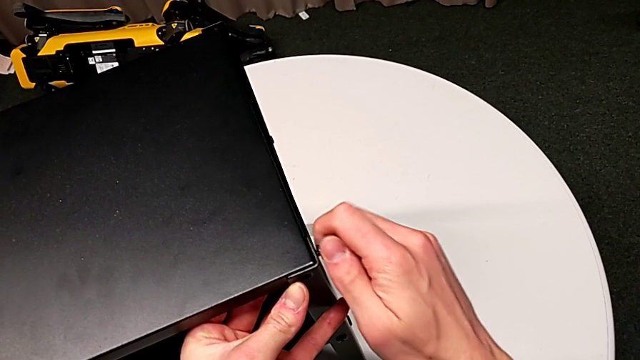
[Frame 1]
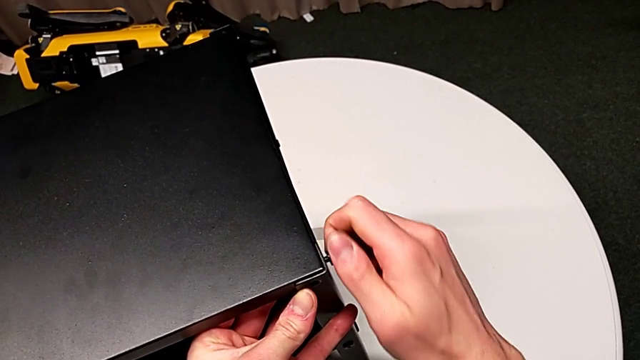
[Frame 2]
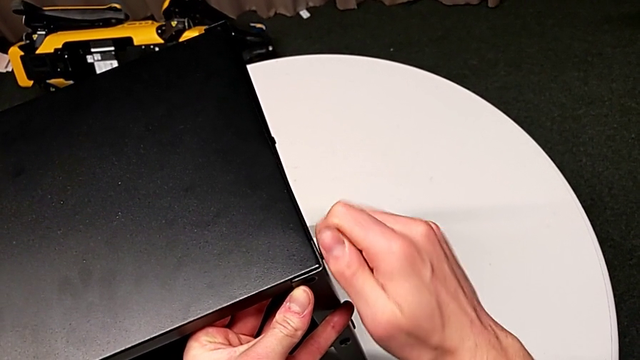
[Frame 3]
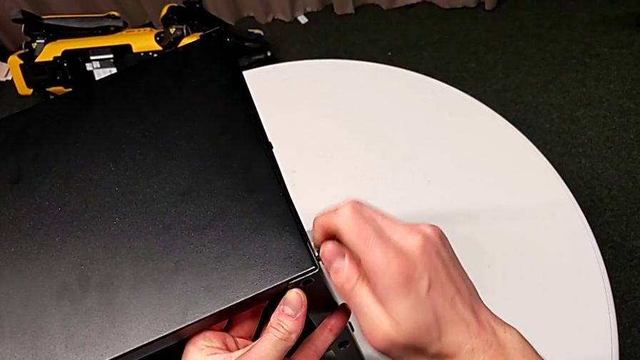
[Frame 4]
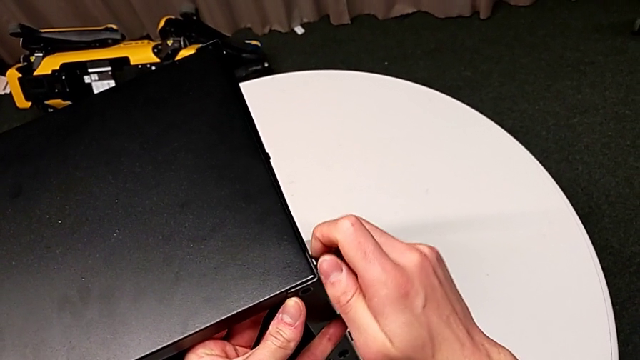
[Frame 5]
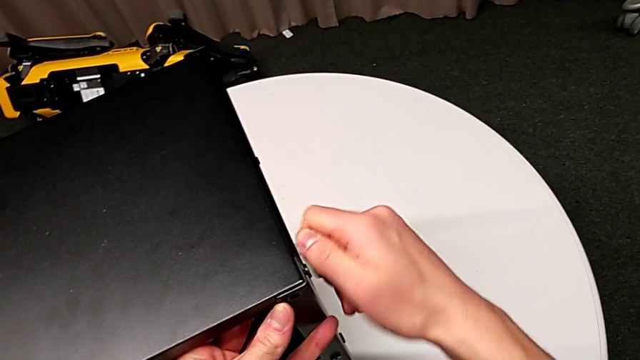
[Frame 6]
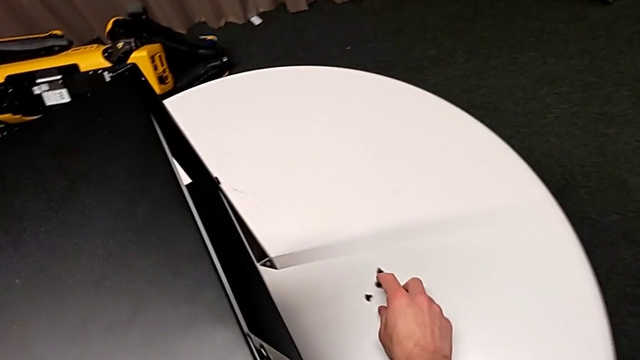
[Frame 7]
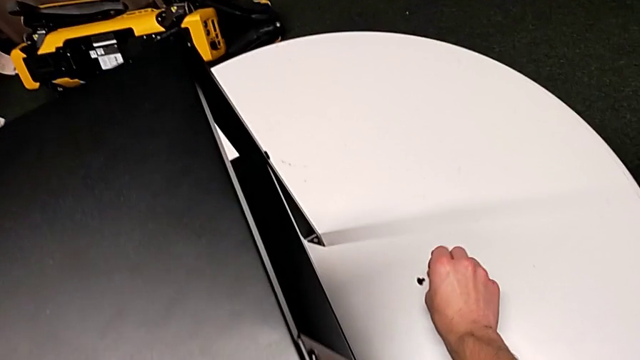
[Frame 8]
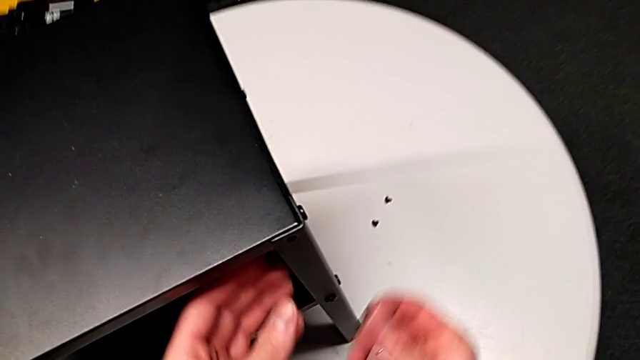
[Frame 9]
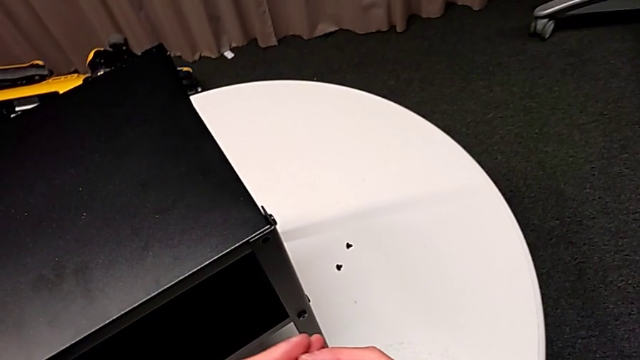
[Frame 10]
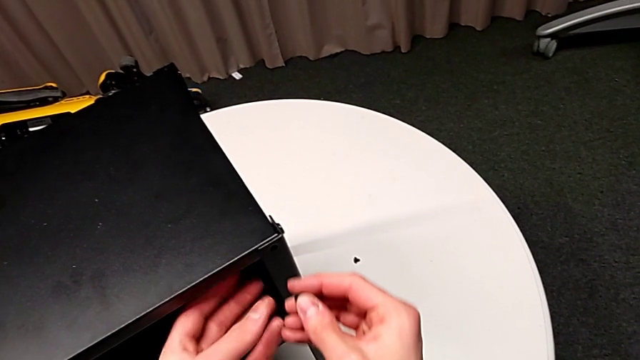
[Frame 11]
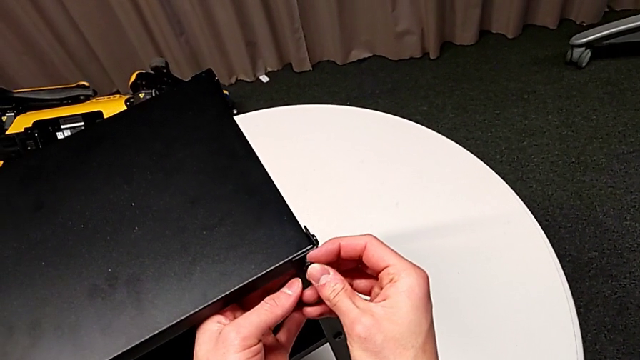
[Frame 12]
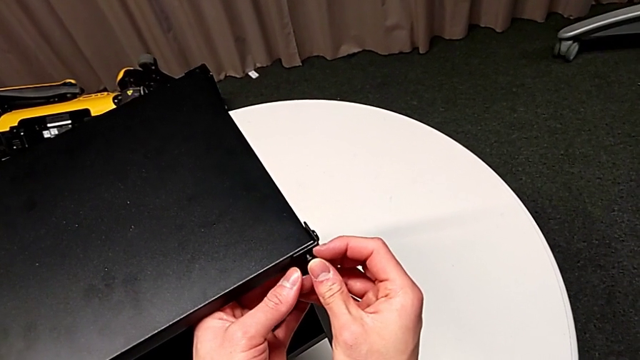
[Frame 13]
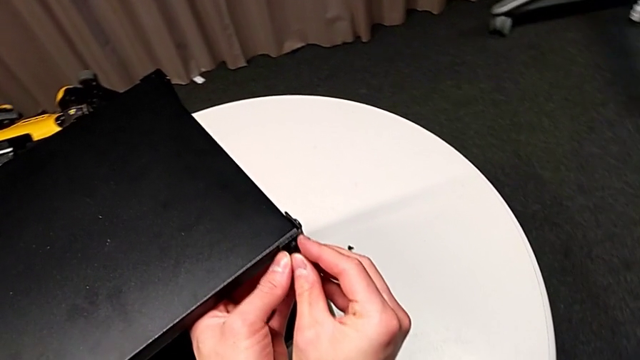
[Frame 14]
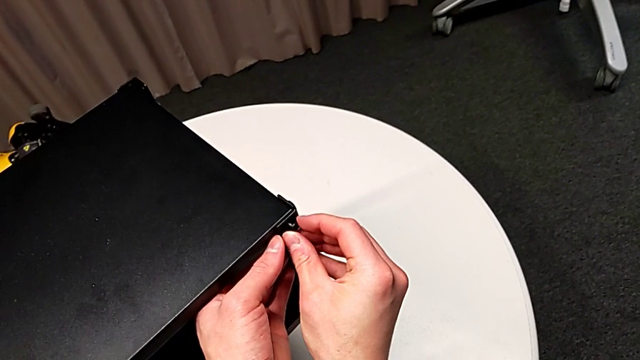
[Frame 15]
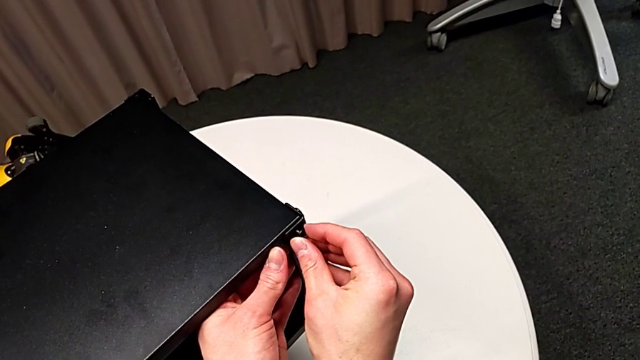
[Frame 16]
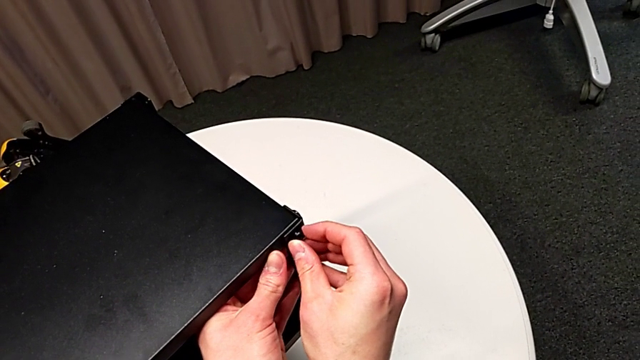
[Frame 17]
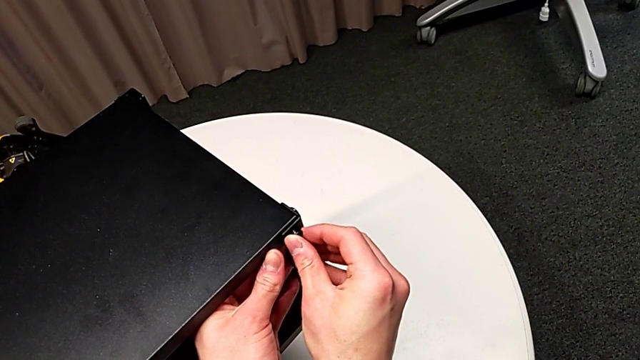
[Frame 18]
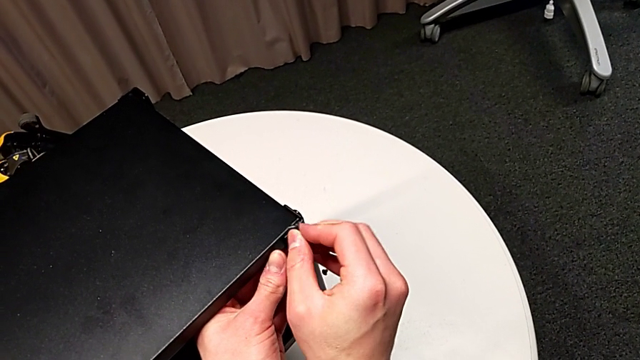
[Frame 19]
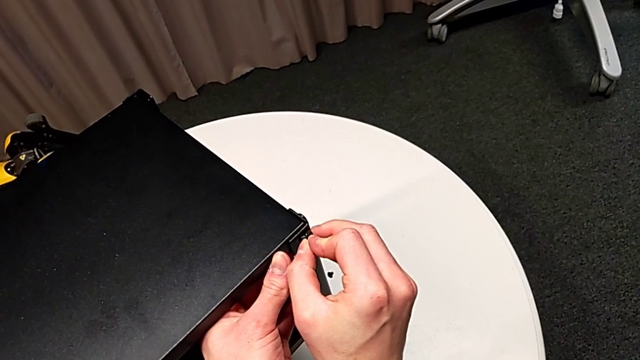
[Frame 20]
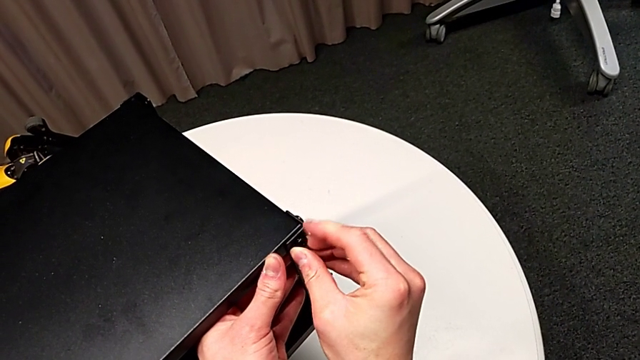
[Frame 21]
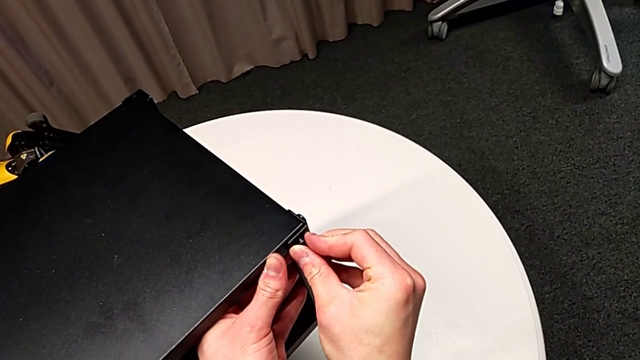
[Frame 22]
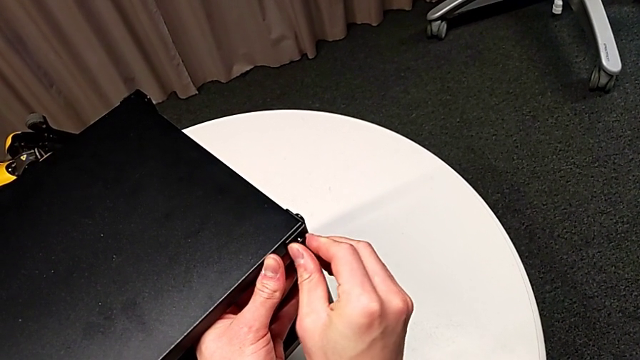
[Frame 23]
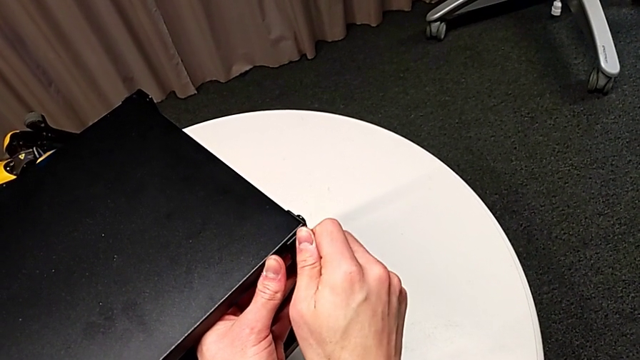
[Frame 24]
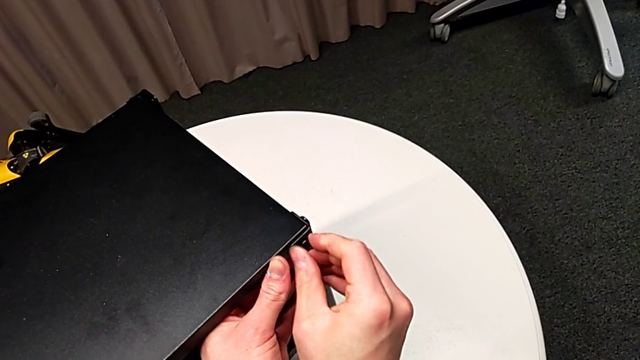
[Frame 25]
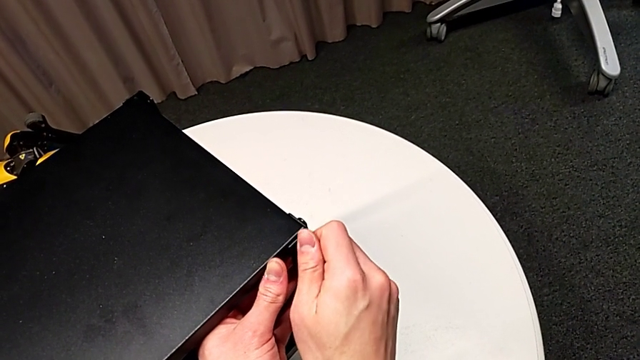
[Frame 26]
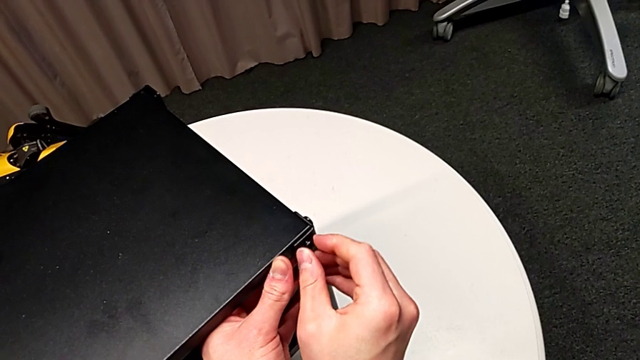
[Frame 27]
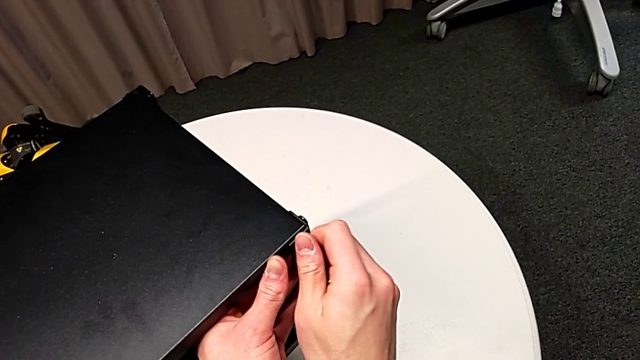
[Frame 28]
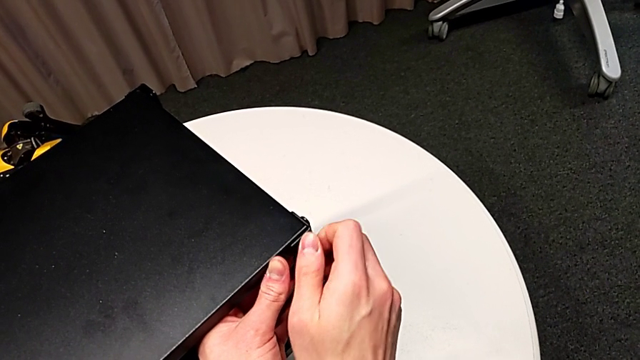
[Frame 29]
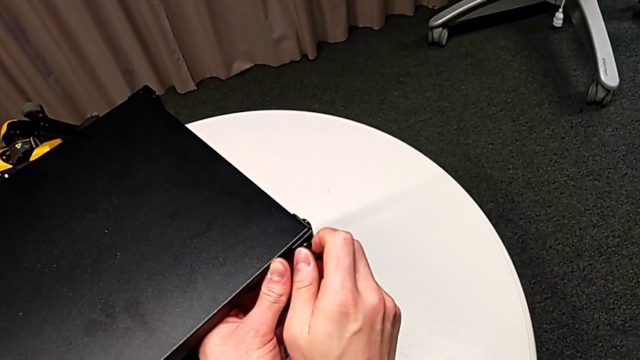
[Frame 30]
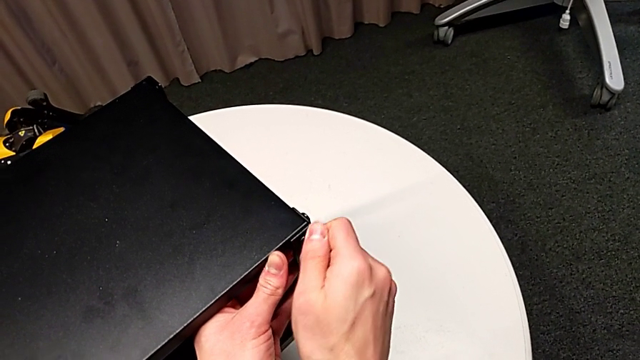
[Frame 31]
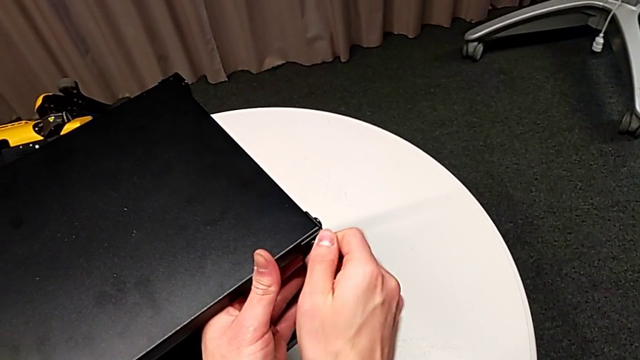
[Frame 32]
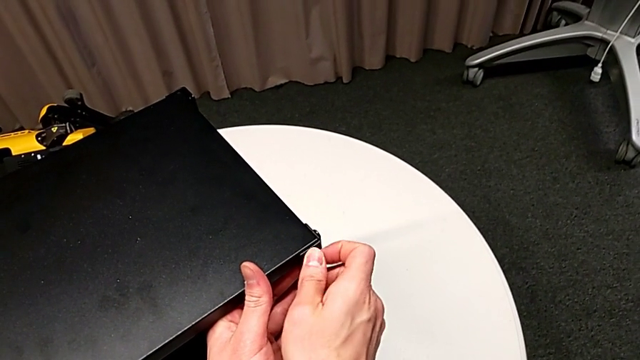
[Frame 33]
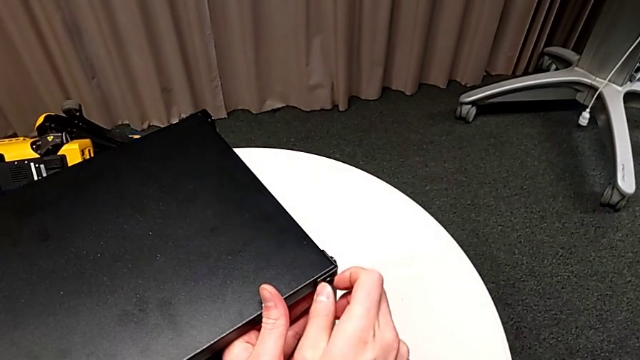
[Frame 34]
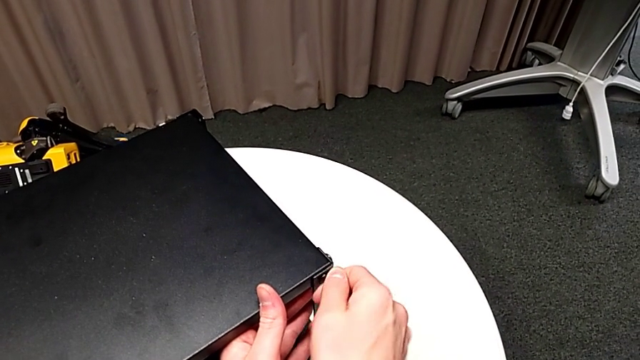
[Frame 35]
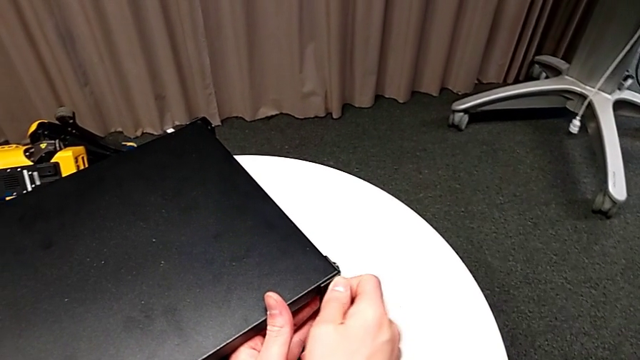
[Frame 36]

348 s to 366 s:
The camera wearer is assembling the third leg of the table. They screw the hex socket head, grab it, insert it, align it, insert it and screw it.

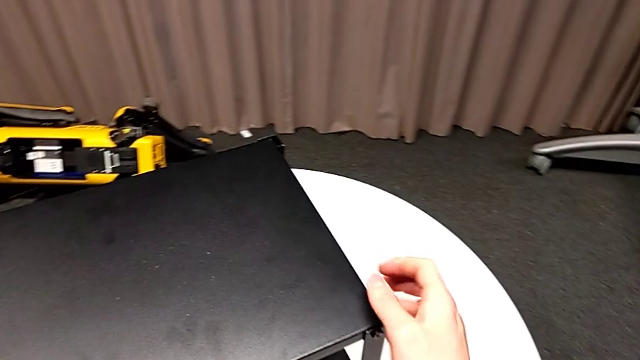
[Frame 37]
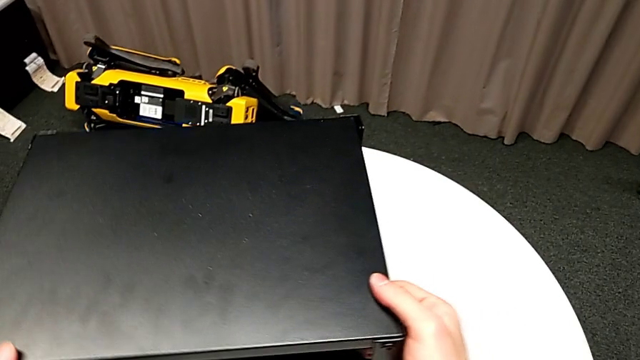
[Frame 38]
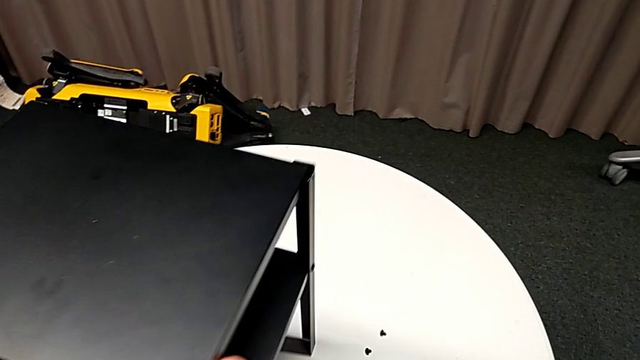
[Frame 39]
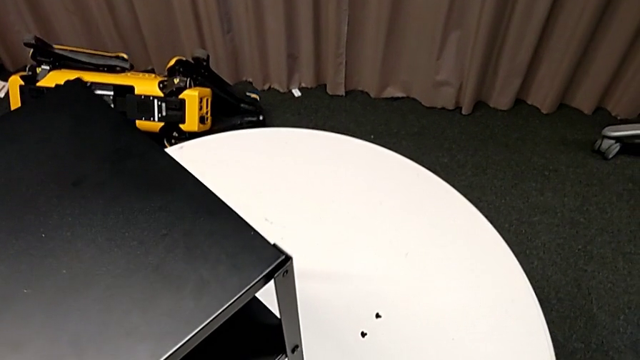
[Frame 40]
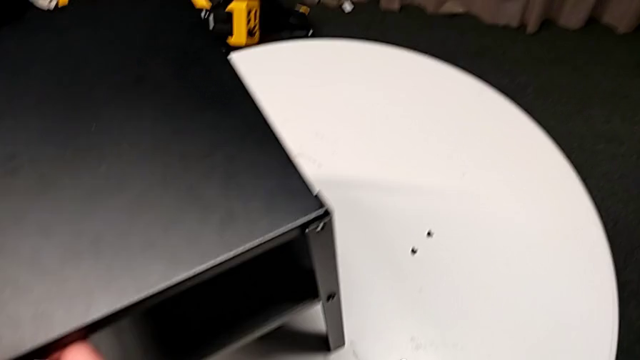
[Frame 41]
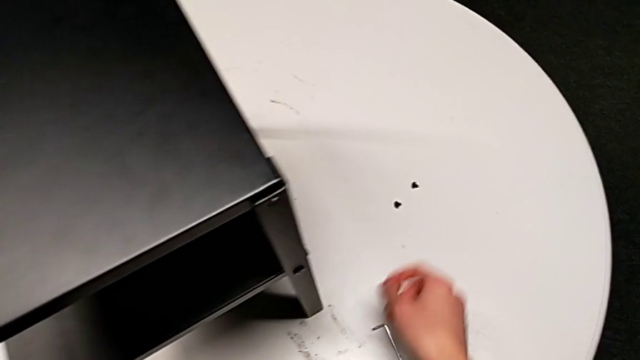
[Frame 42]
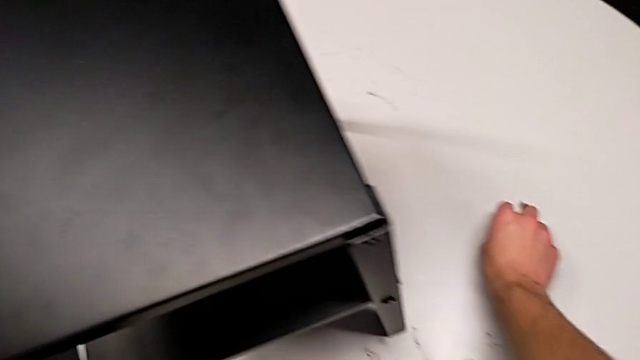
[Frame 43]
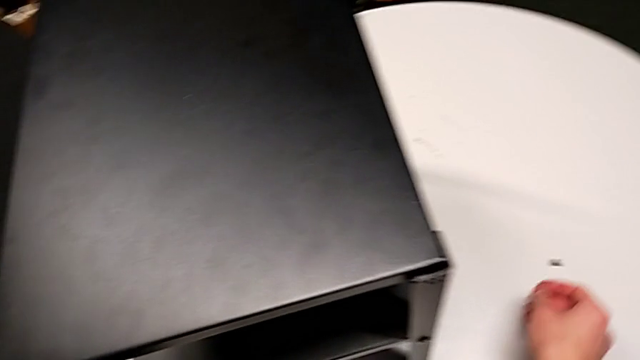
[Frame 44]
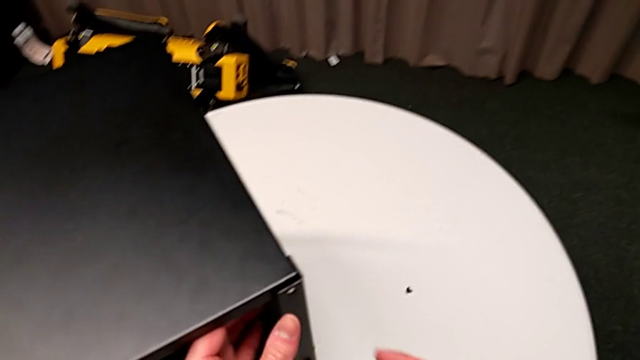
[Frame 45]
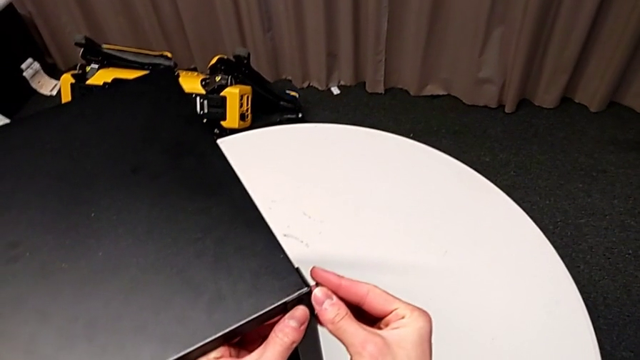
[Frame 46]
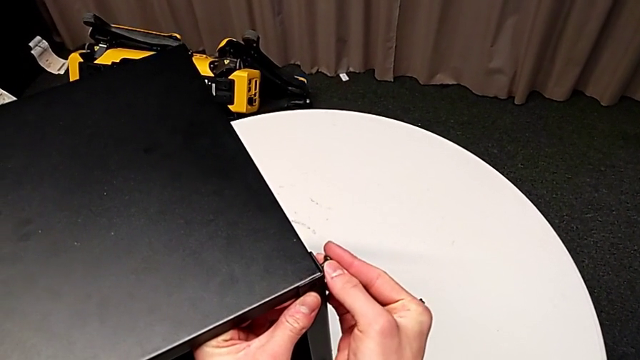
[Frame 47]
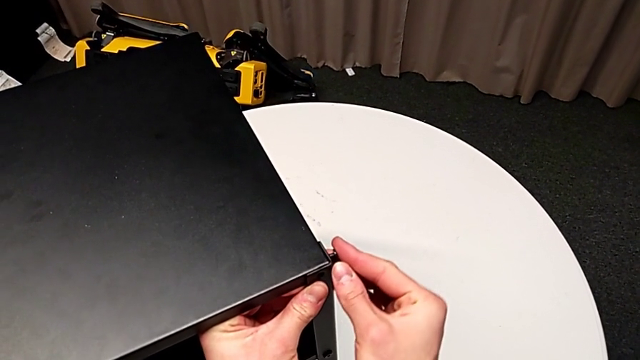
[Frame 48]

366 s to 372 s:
The camera wearer is assembling the fourth leg of the table. They grab the nightstand, slide the hex socket head, grab it and insert it.
